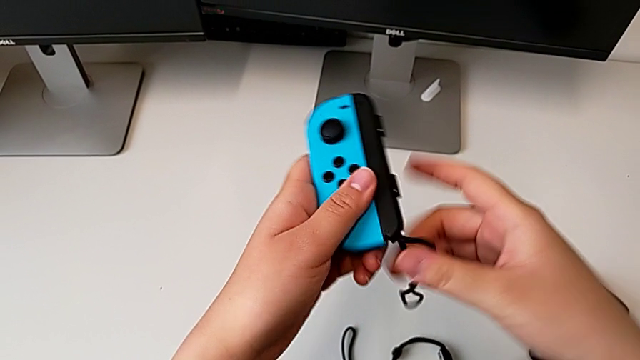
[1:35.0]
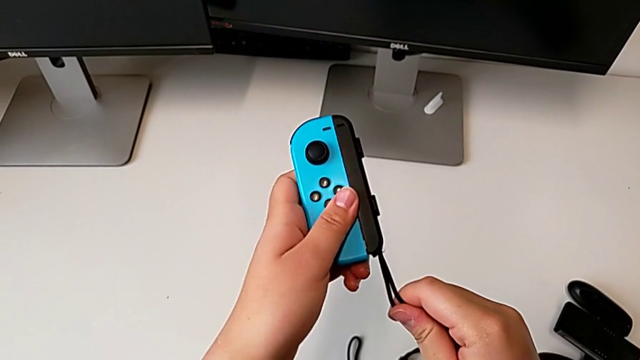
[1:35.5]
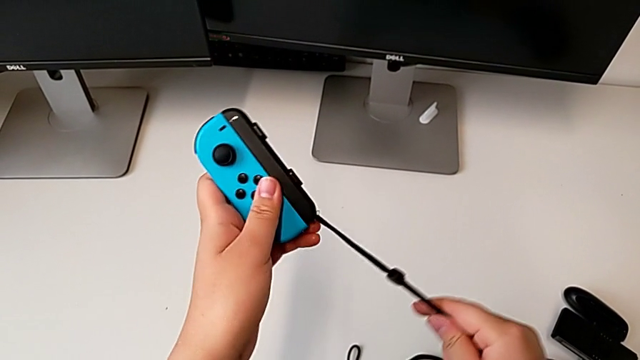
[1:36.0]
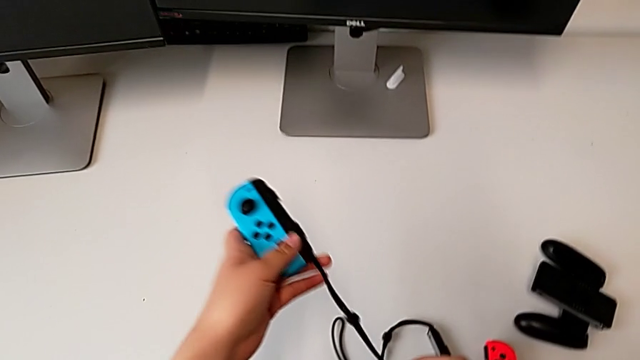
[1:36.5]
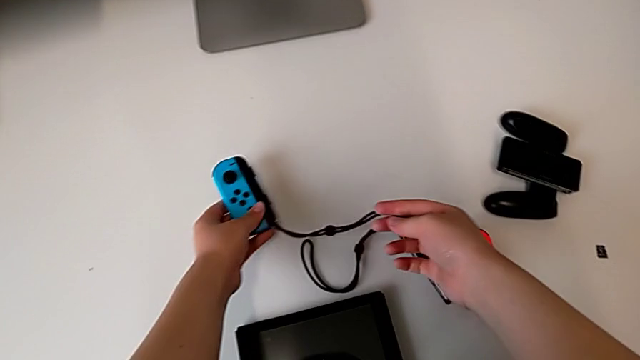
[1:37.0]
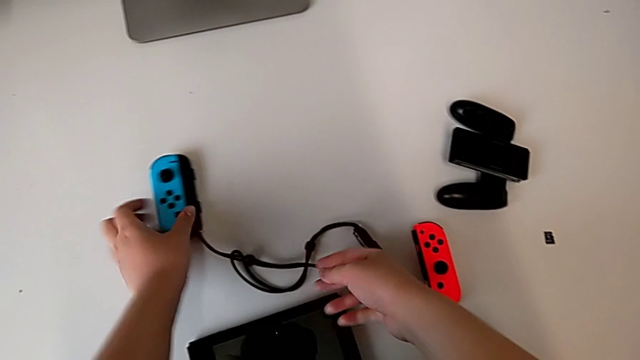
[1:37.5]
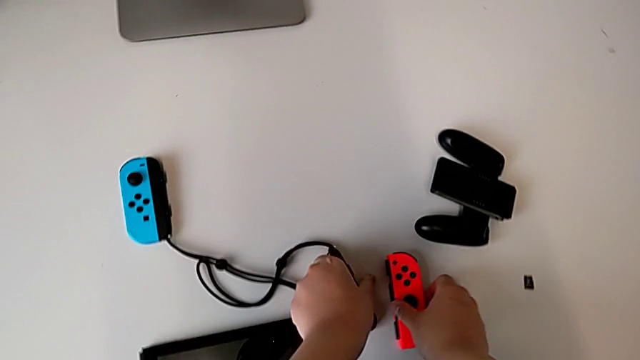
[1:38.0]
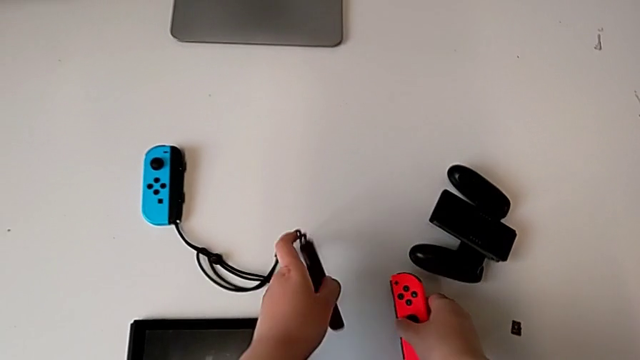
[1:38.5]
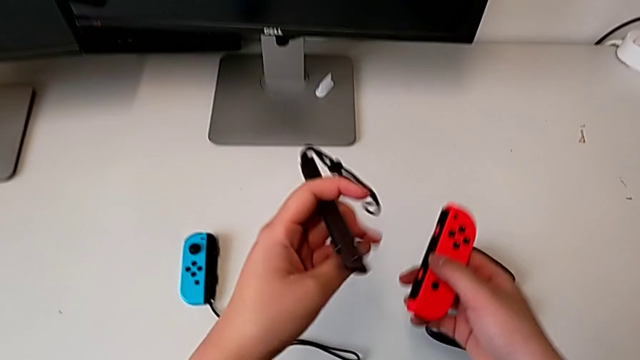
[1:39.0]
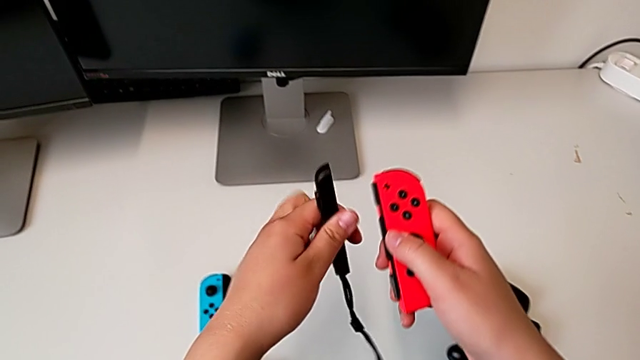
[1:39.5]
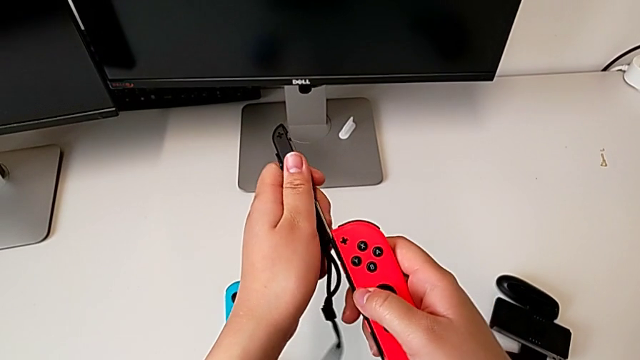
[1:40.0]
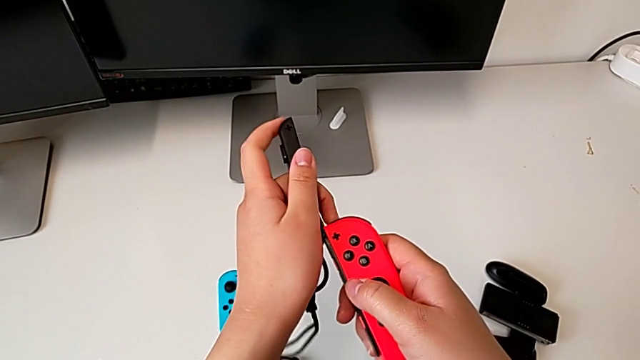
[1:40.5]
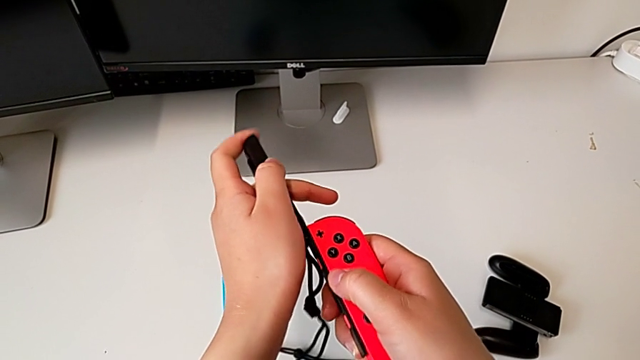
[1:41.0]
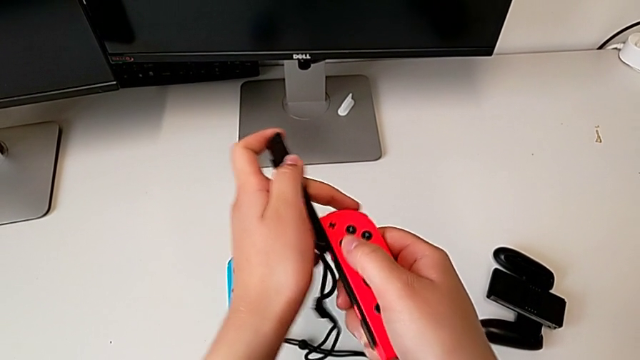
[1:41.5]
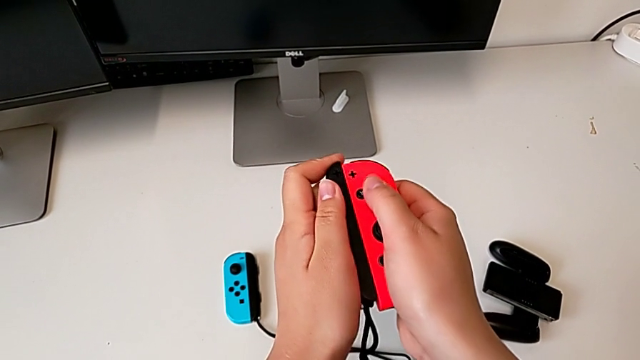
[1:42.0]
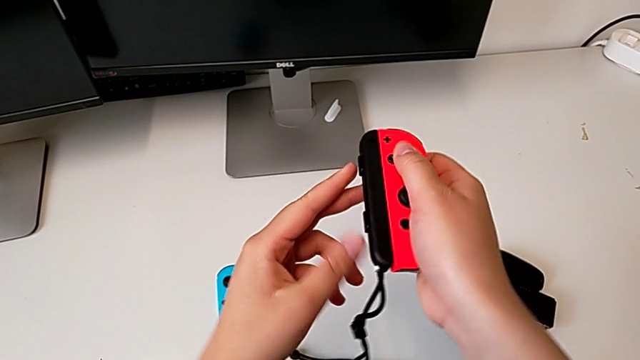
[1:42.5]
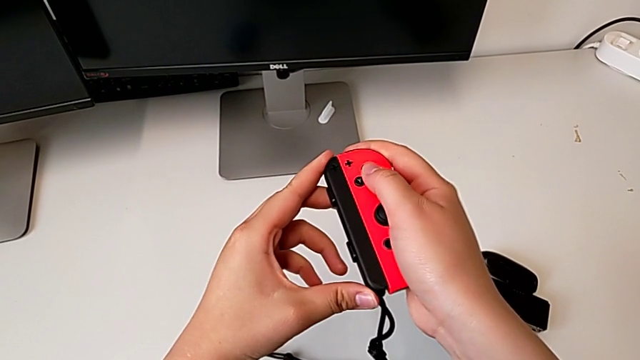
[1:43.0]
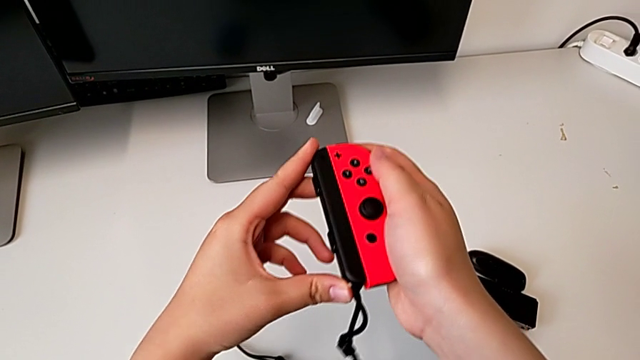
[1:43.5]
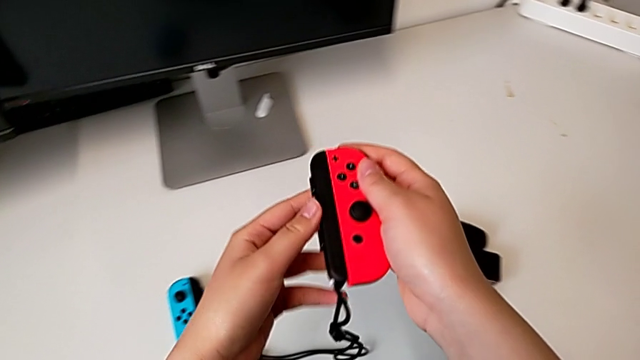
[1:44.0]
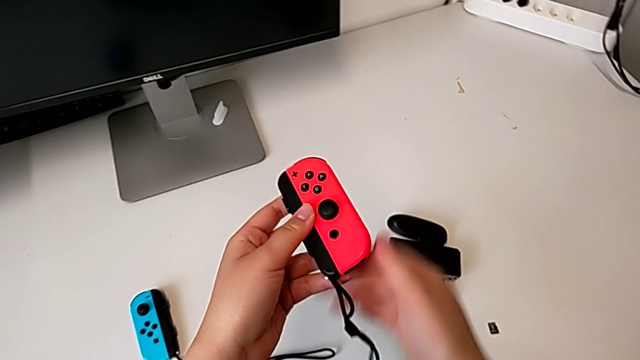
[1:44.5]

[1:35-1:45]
The camera wearer is assembling the Joycon controllers with the Joycon strap. They place the blue Joy-Con controller, grab the red Joy-Con controller, rotate the black Joy-Con strap, slide it and lock the white Joy-Con strap lock.

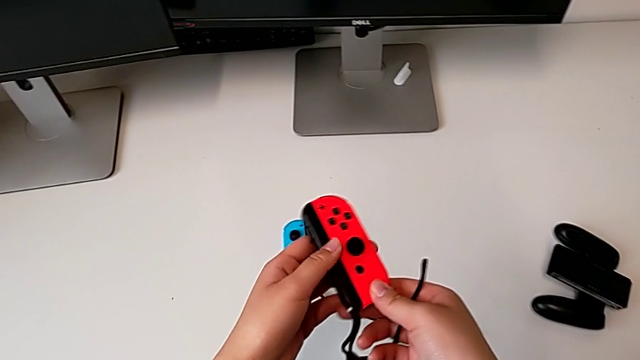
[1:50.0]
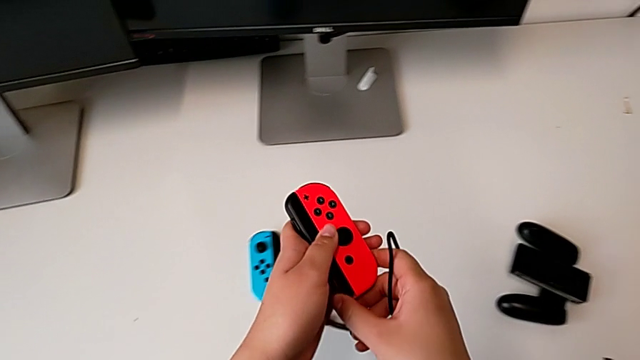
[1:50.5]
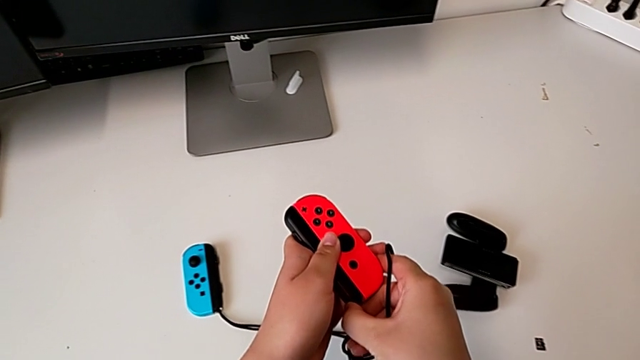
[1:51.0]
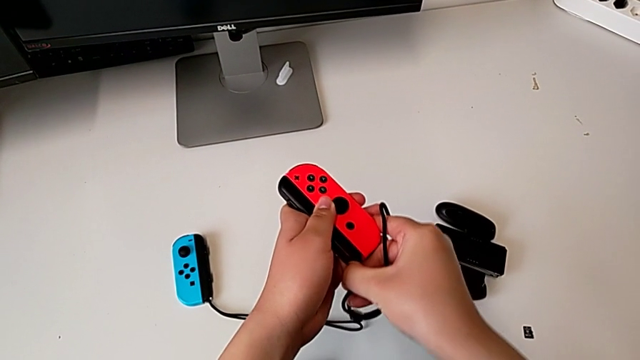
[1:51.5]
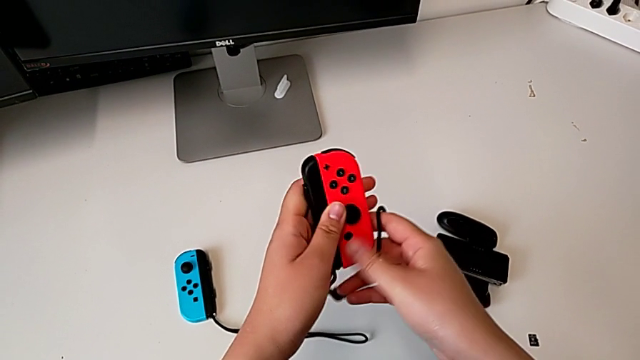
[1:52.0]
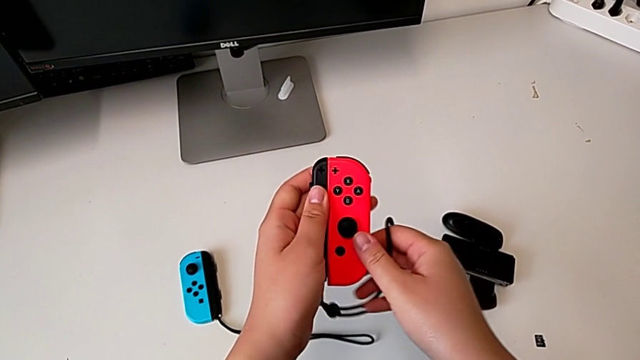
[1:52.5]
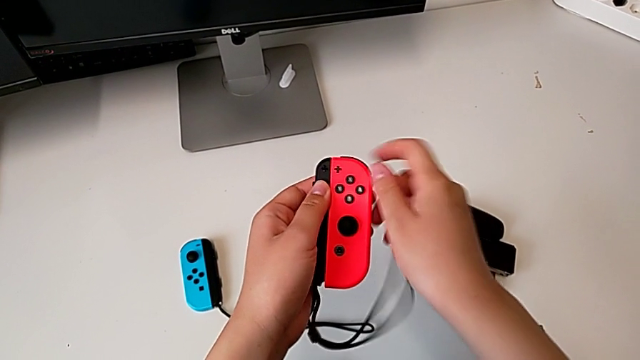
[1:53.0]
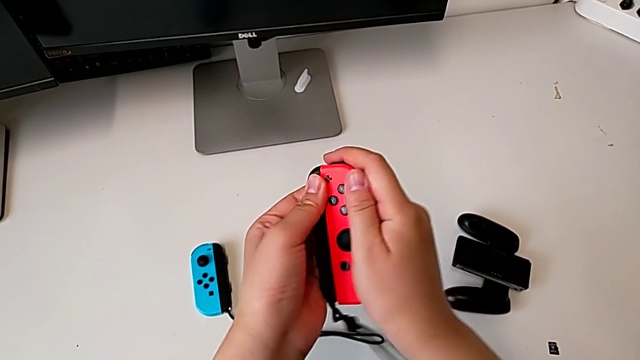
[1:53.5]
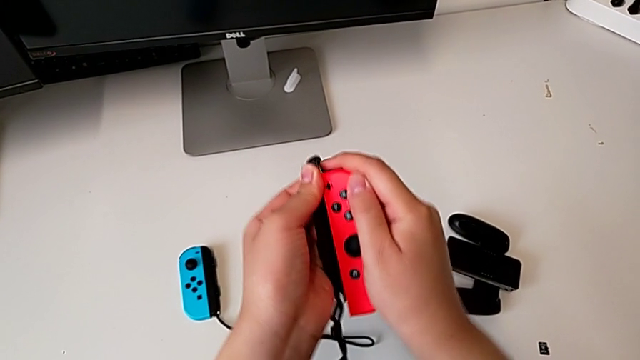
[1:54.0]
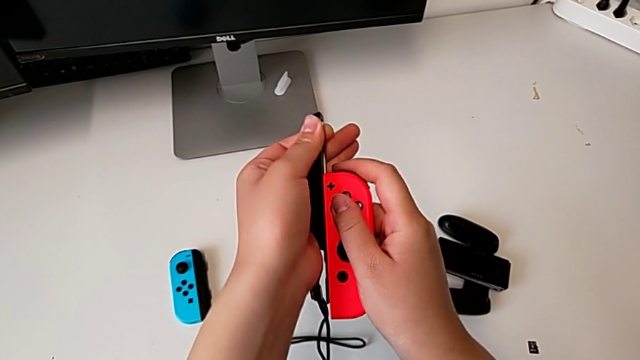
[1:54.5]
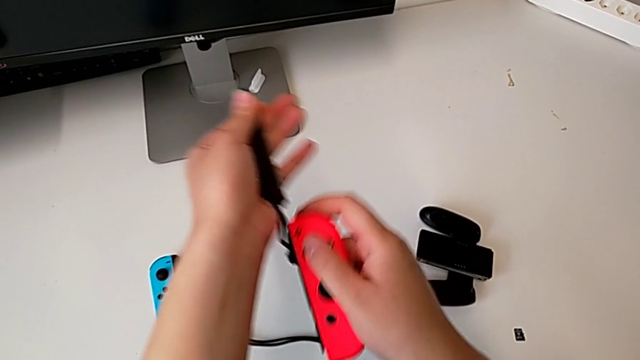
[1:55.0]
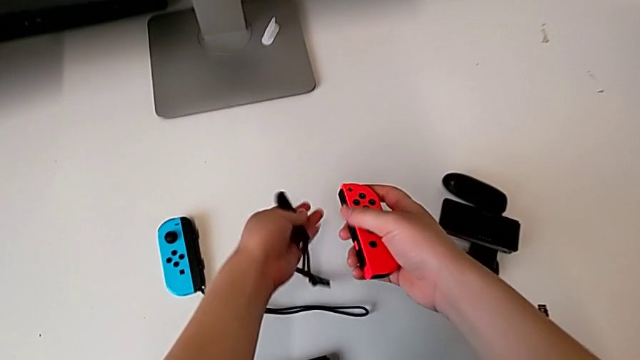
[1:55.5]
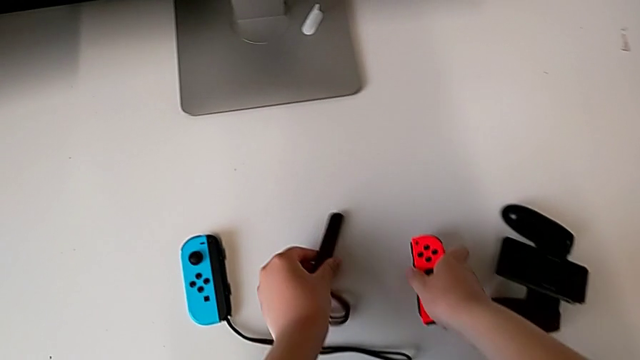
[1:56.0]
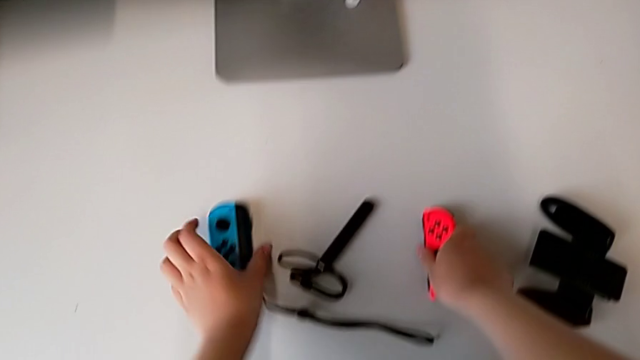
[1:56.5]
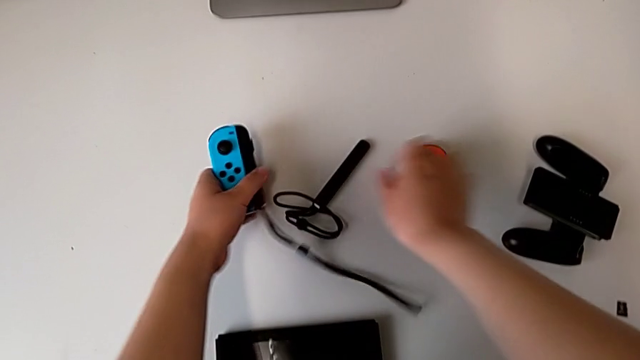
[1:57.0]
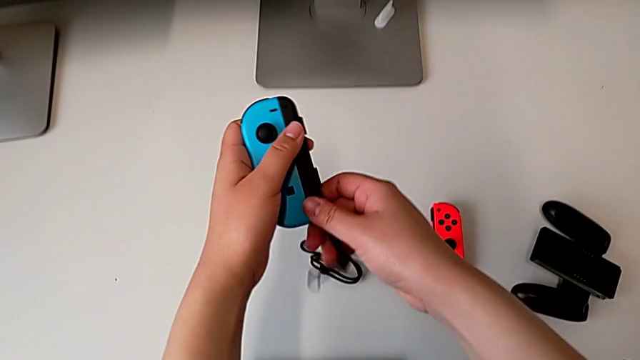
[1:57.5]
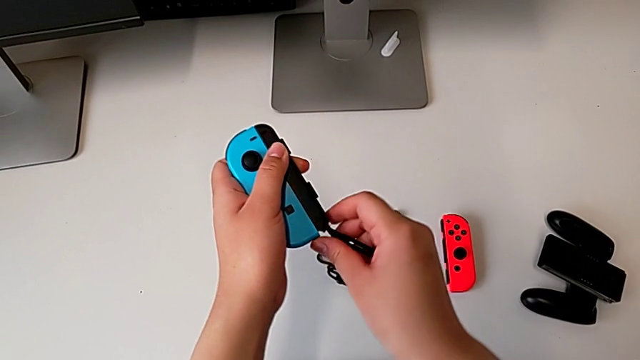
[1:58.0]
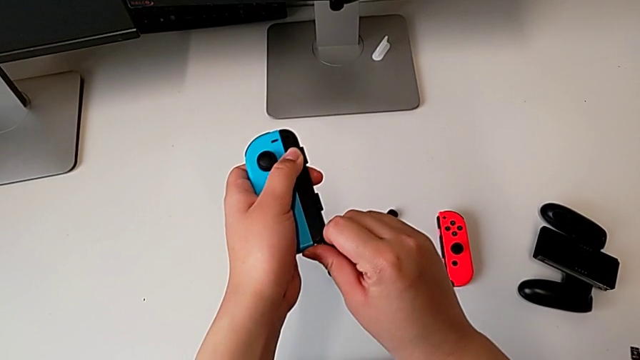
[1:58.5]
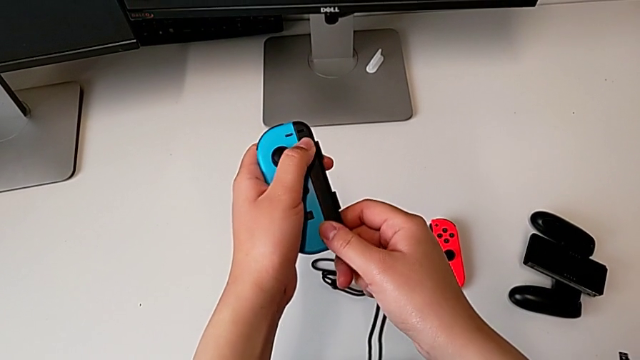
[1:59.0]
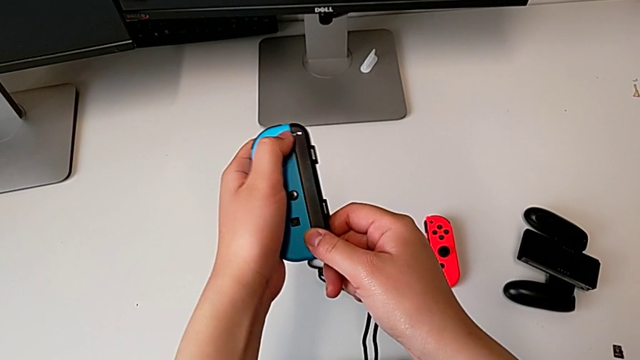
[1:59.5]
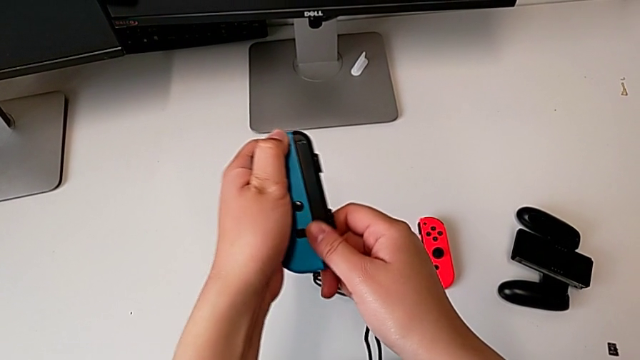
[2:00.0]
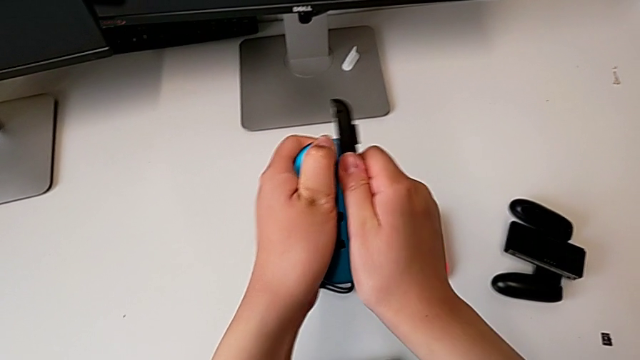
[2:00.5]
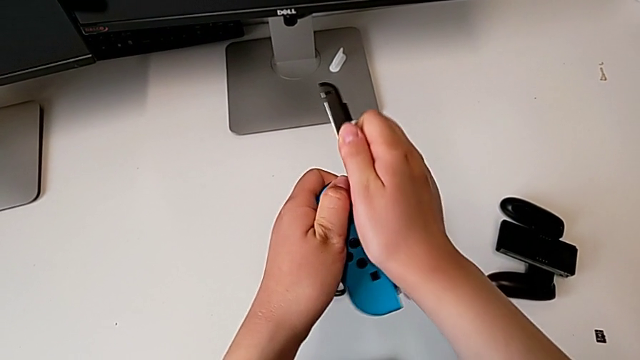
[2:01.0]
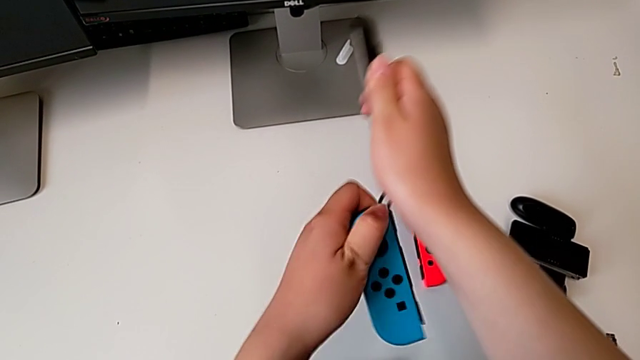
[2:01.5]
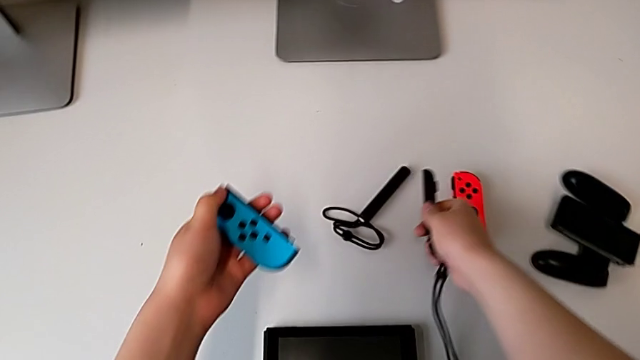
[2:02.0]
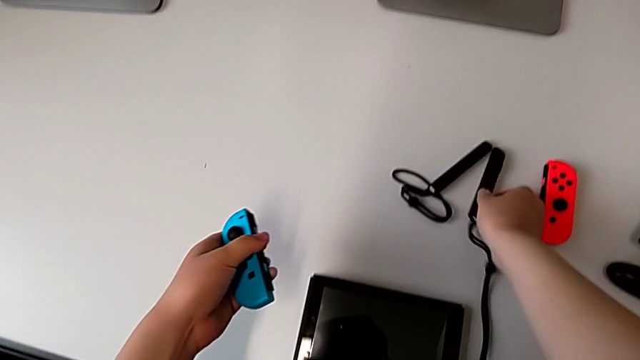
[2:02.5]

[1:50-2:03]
The camera wearer is assembling the Joycon controllers back to the handheld mode. They unlock the white Joy-Con strap lock, withdraw the red Joy-Con controller, place it, grab the blue Joy-Con controller, unlock the white Joy-Con strap lock, withdraw the blue Joy-Con controller and place the black Joy-Con strap.
